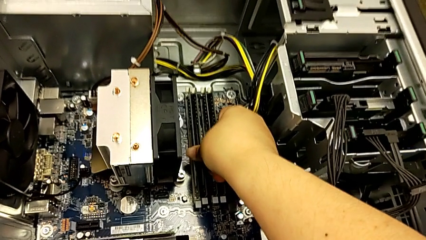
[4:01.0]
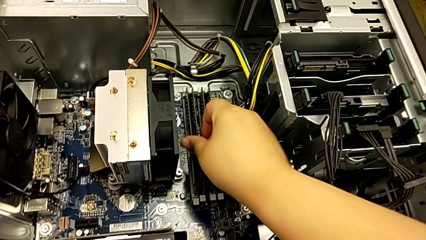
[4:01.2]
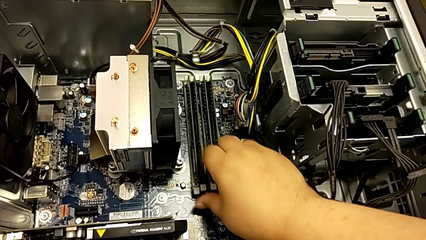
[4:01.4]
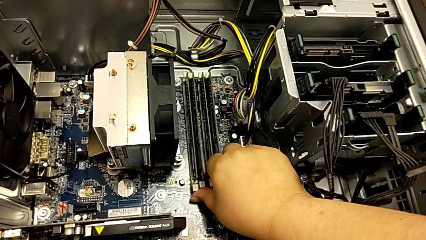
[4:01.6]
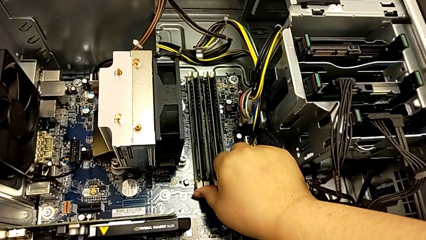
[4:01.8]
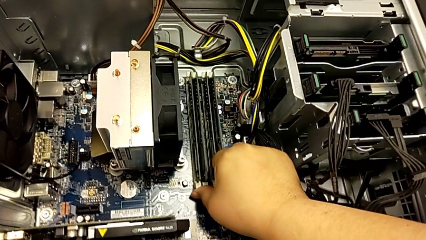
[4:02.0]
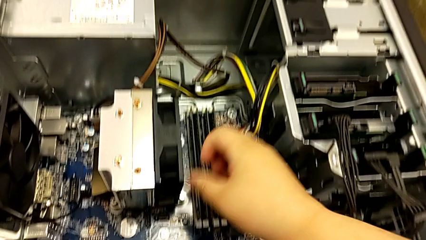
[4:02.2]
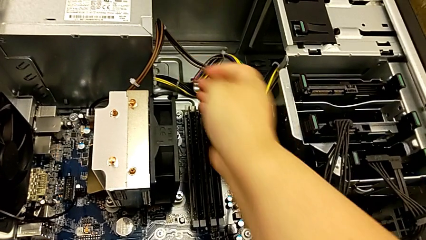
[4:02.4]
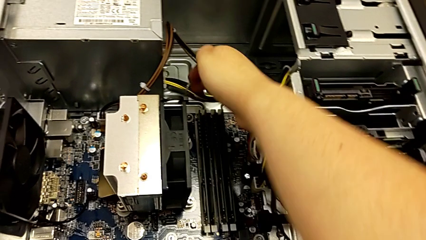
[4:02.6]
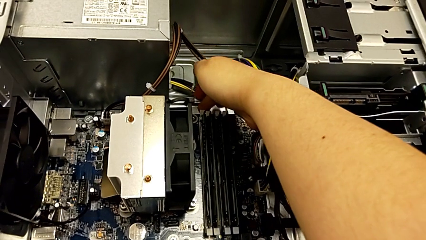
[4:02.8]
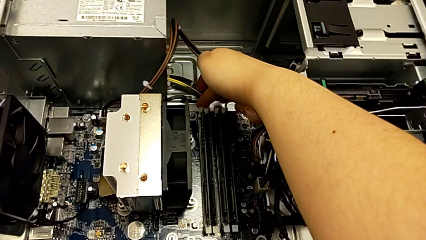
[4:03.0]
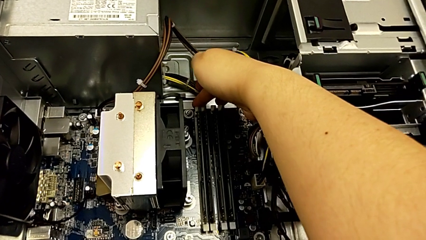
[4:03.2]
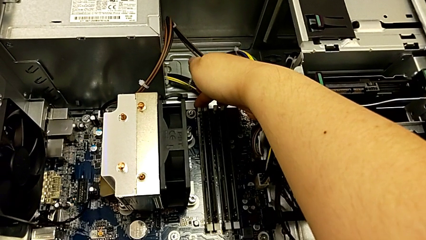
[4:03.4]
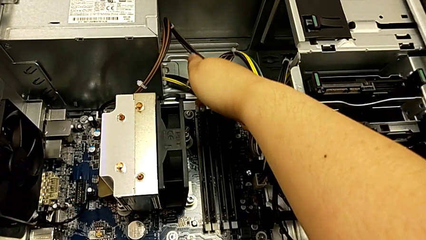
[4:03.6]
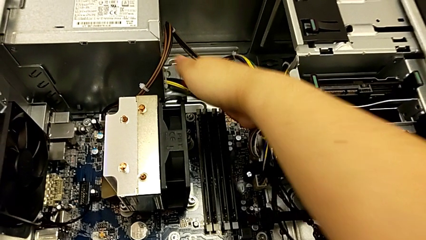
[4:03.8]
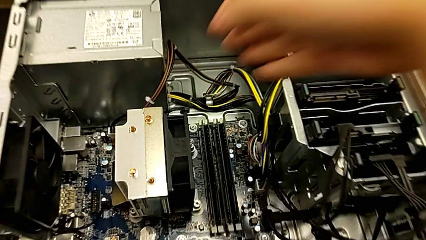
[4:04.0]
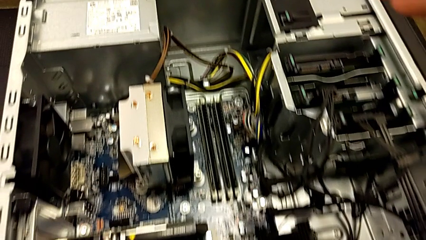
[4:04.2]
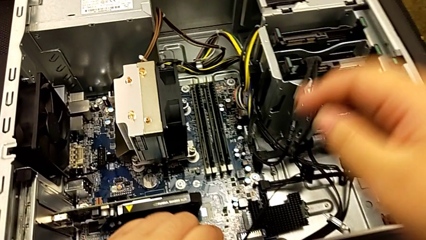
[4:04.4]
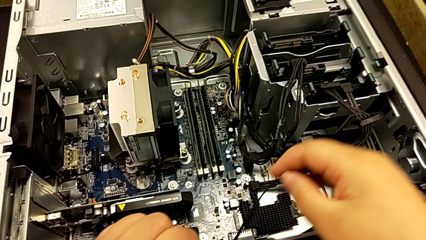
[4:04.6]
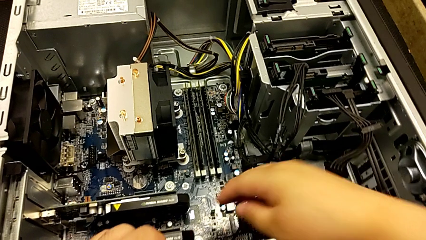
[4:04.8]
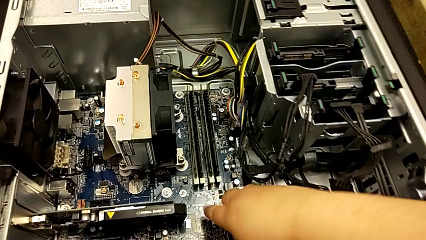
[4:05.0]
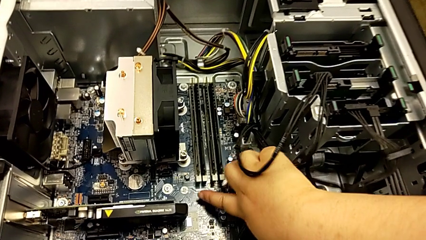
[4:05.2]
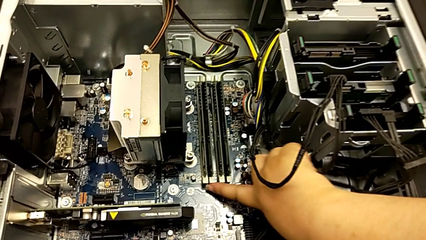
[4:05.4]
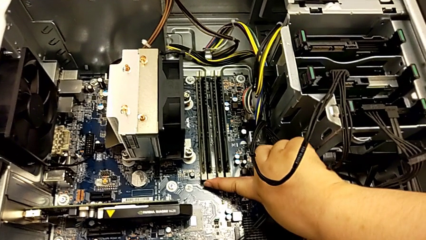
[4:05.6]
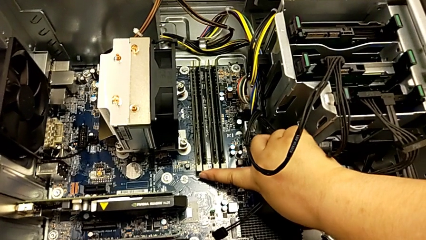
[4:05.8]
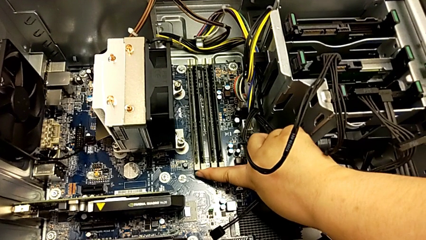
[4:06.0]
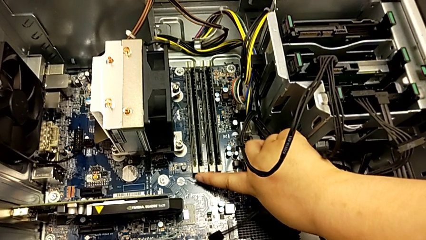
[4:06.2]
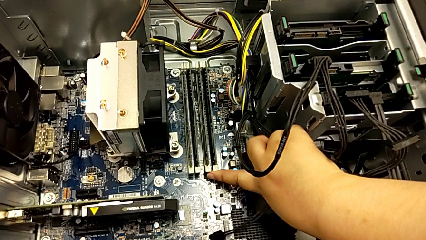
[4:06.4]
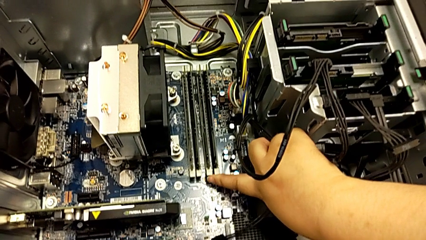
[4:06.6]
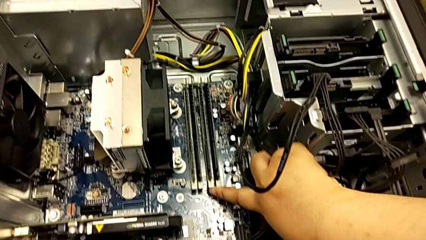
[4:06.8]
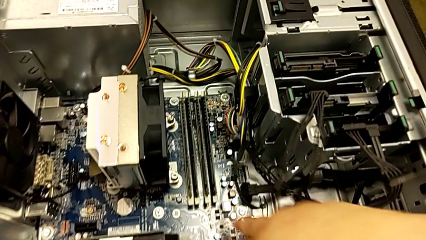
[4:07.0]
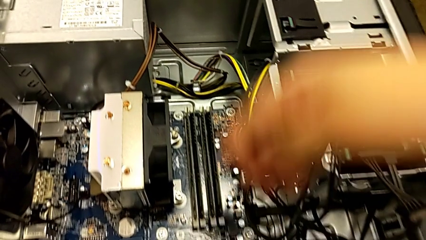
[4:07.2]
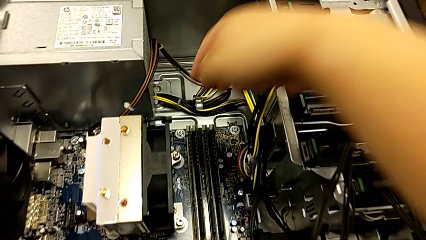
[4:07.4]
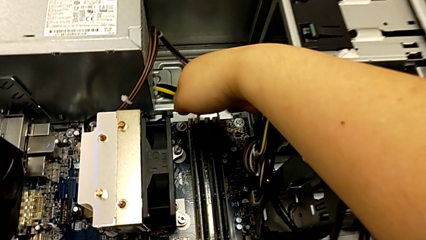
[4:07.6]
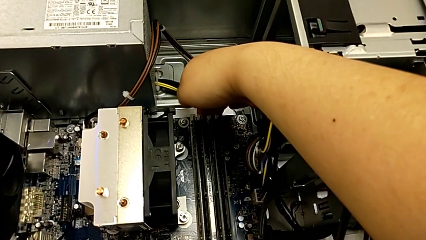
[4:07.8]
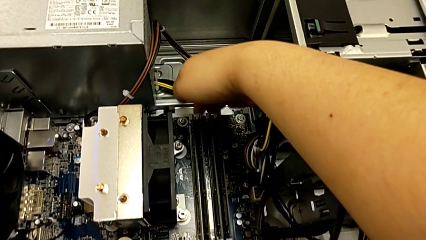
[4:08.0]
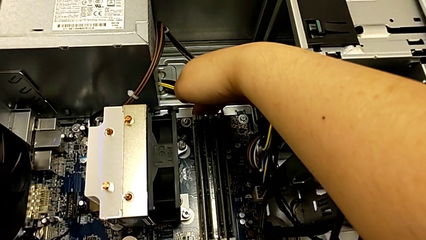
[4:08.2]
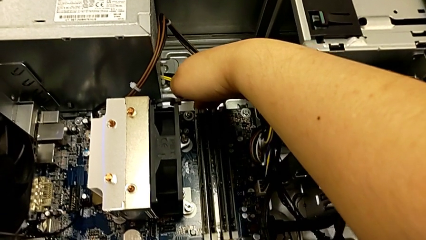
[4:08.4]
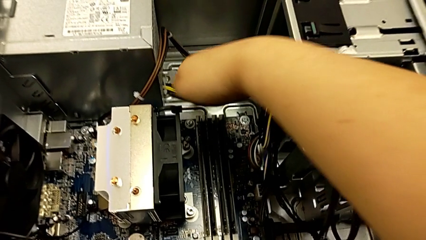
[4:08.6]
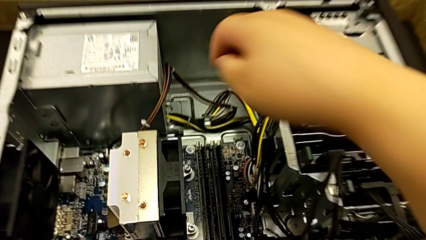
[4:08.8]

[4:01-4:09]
The camera wearer is assembling the RAM back into the computer tower. They lock the white RAM tab and inspect the white release button.

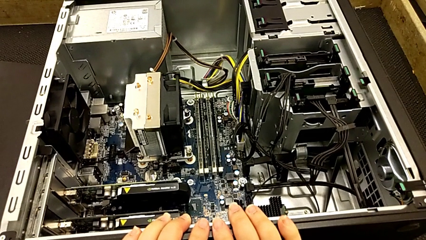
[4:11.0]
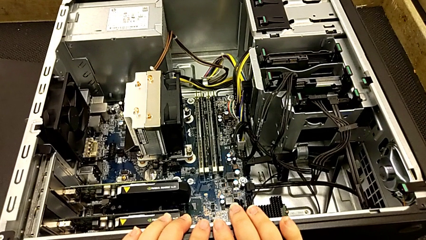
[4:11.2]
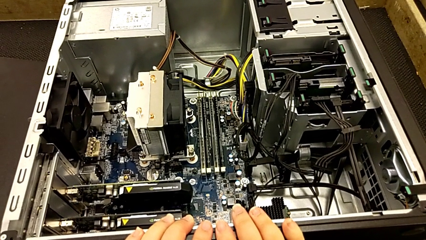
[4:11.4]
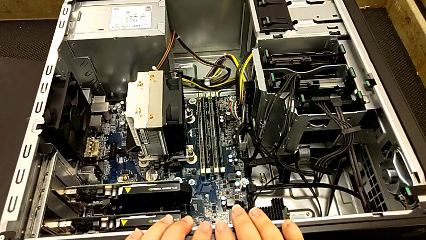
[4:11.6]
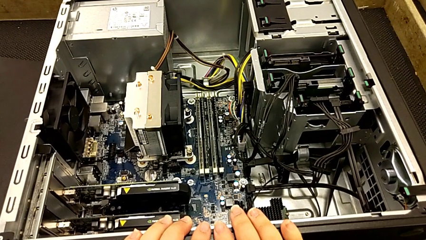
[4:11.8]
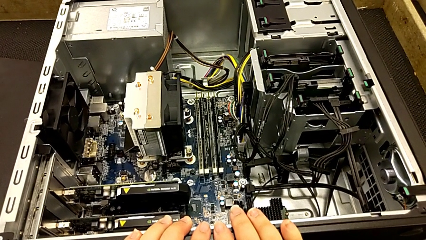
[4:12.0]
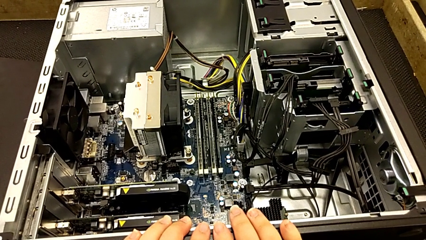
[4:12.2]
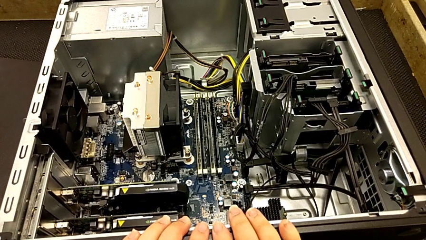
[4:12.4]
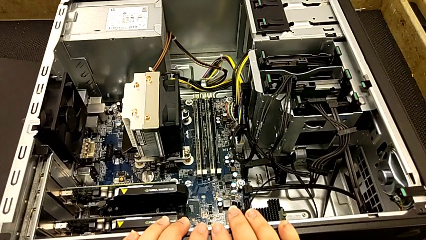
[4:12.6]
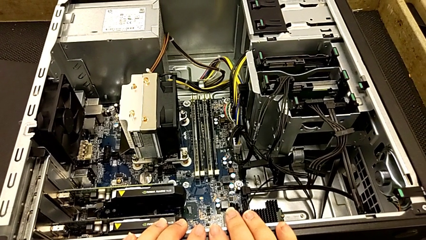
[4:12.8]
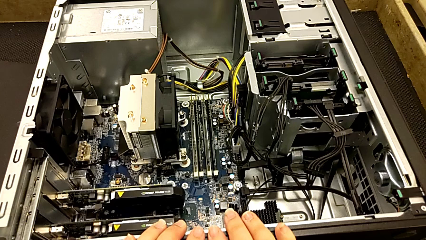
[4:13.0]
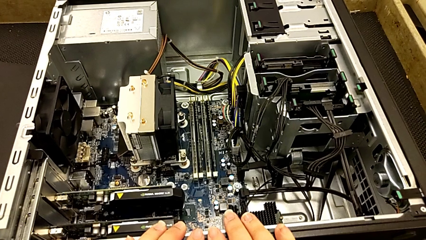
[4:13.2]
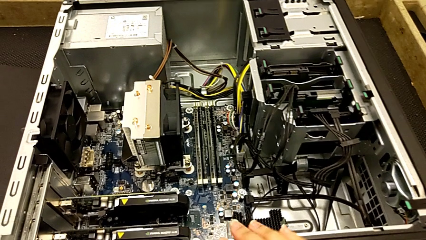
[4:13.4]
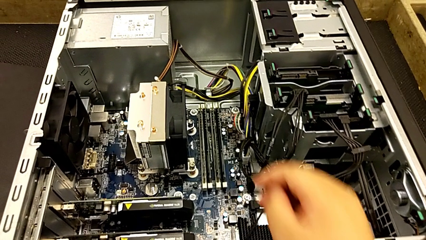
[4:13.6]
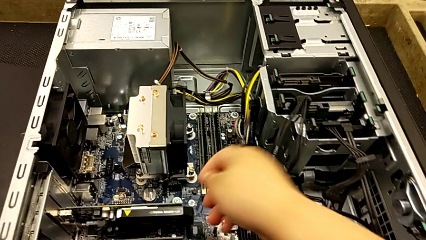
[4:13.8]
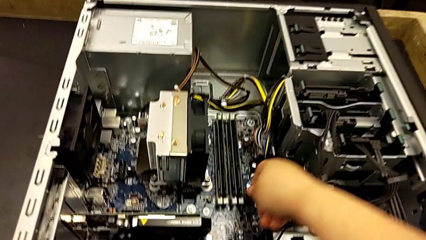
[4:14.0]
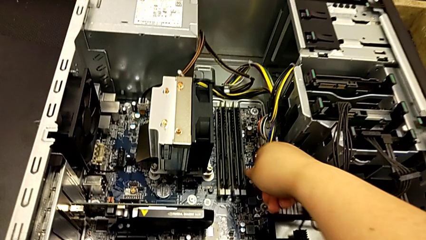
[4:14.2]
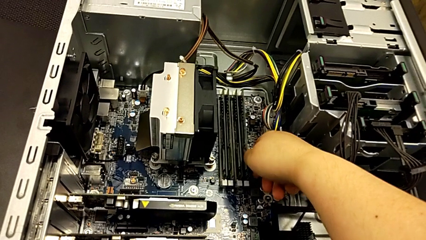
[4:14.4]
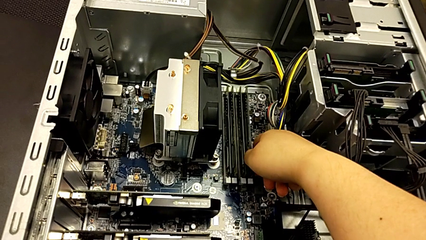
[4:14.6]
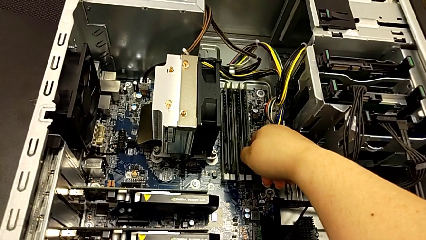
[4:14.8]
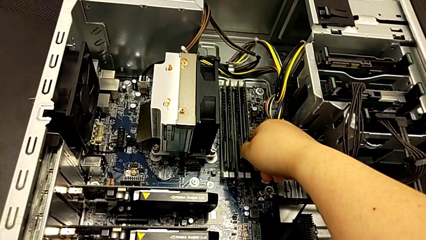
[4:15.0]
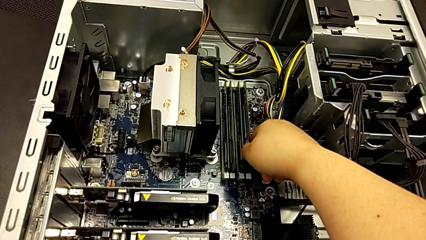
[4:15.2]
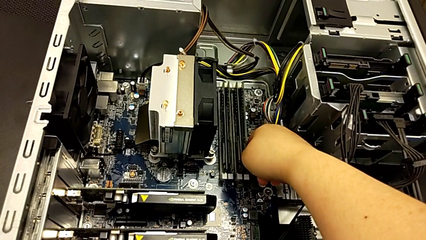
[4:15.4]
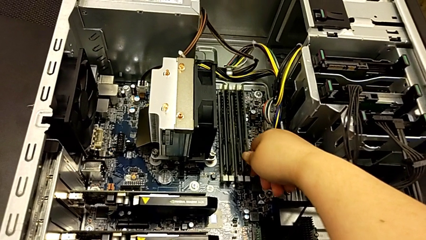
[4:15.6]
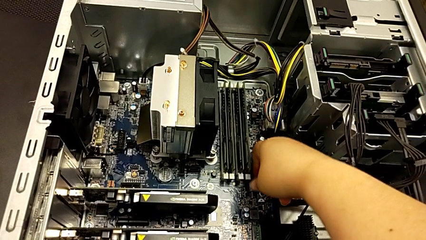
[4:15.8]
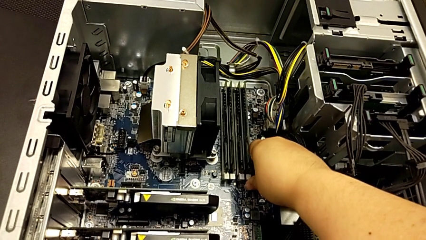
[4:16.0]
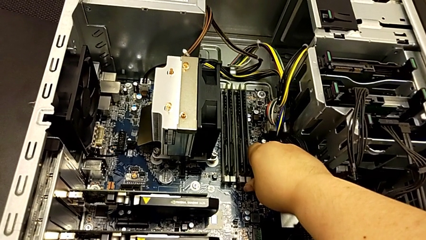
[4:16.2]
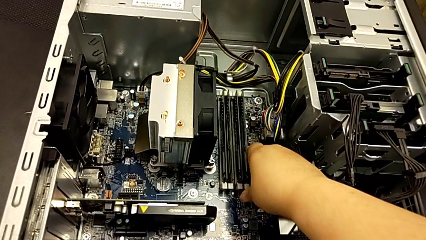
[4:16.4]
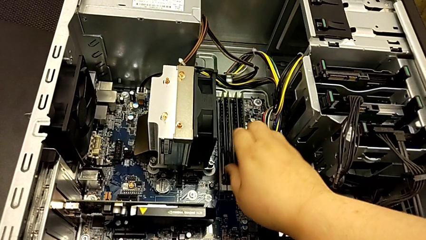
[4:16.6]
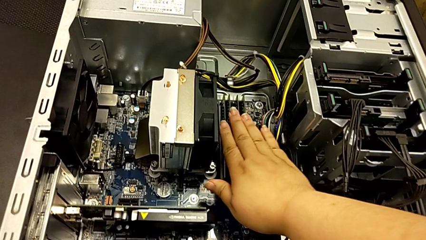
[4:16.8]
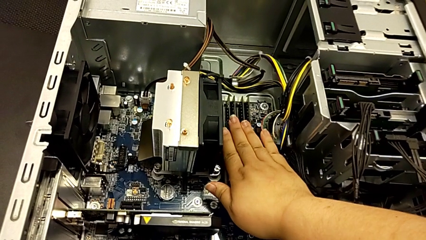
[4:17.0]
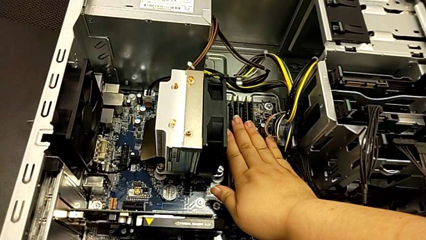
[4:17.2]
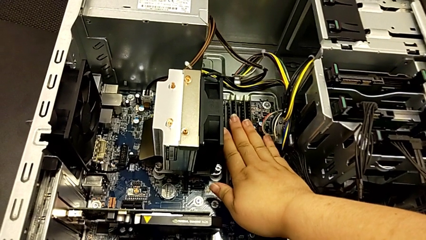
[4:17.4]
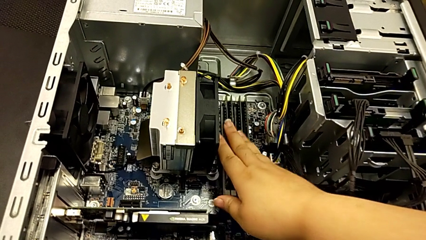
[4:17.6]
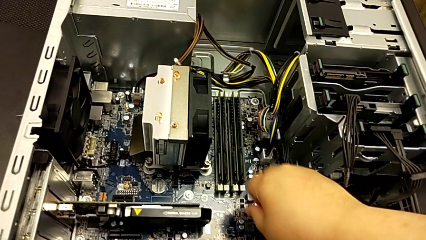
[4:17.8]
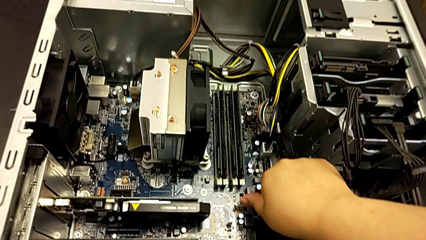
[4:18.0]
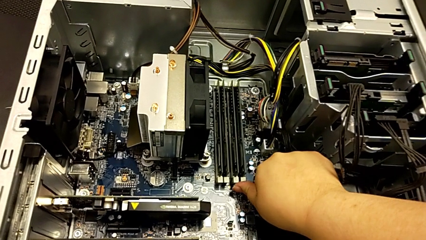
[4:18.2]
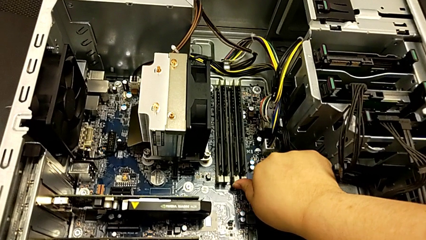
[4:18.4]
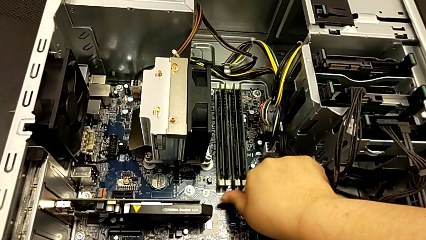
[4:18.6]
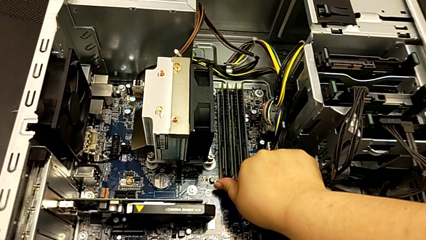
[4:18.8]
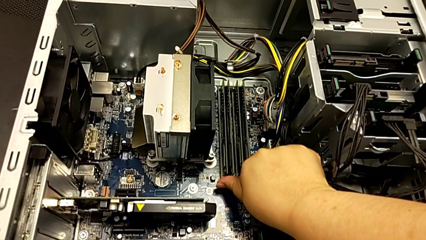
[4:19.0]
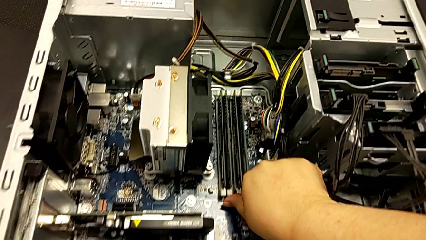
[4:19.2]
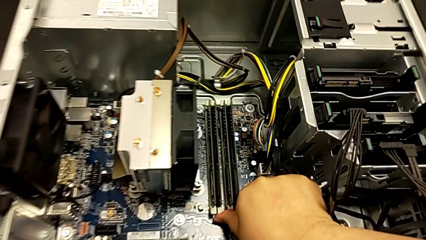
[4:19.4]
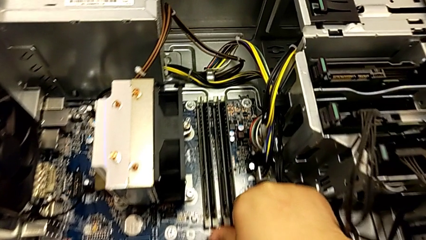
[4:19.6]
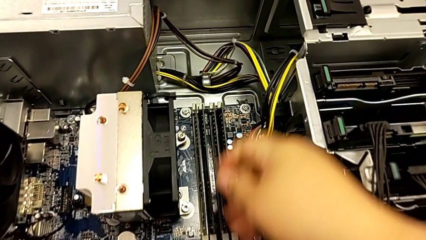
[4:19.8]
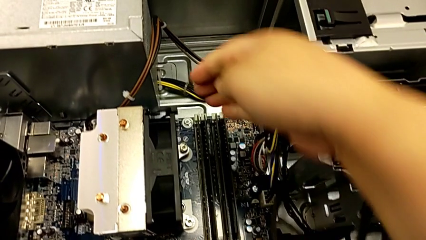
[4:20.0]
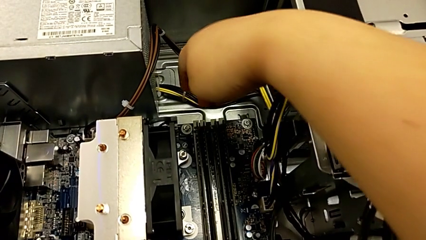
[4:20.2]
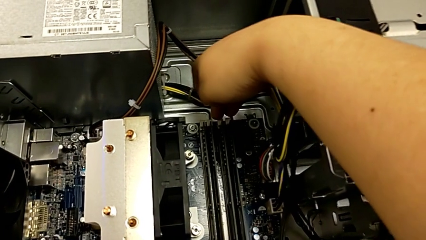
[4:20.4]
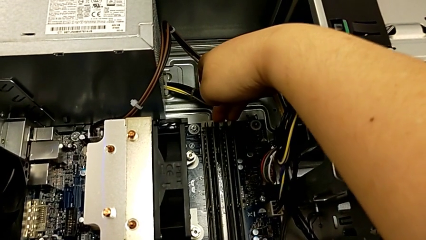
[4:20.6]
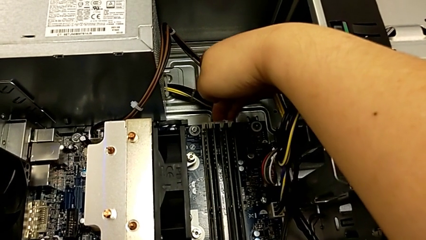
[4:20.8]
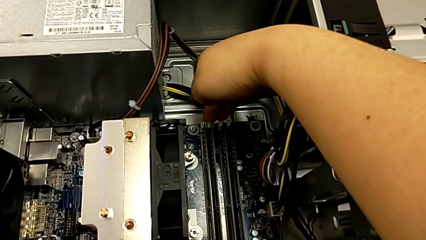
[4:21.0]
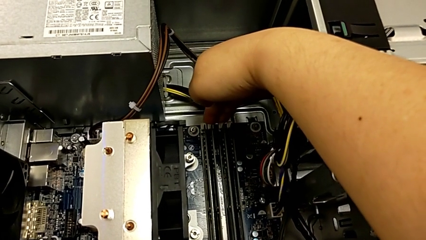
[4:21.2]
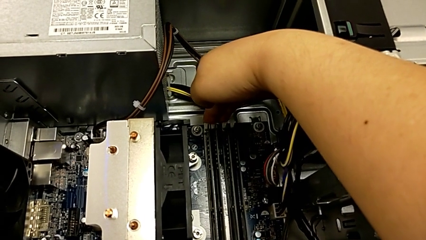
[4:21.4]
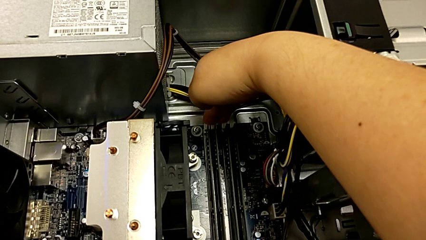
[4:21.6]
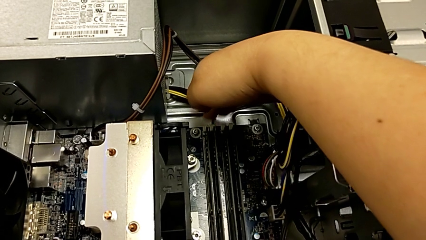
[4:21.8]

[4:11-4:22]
The camera wearer is verifying that the RAMs are okay. They touch the RAM, touch the white RAM tab, touch the RAM and begin to touch the white RAM tab.
